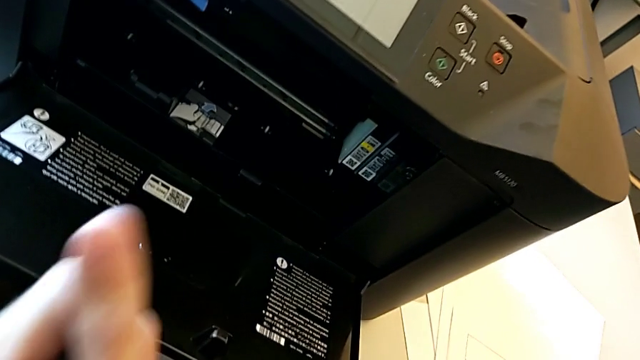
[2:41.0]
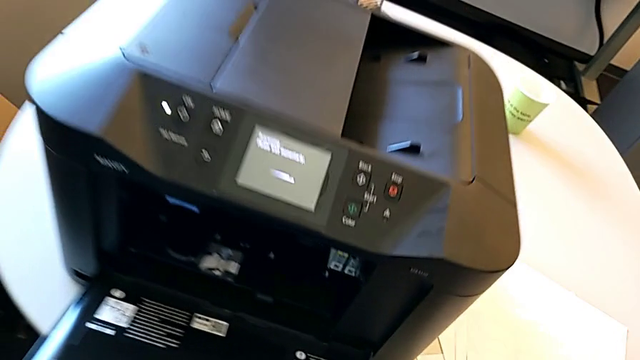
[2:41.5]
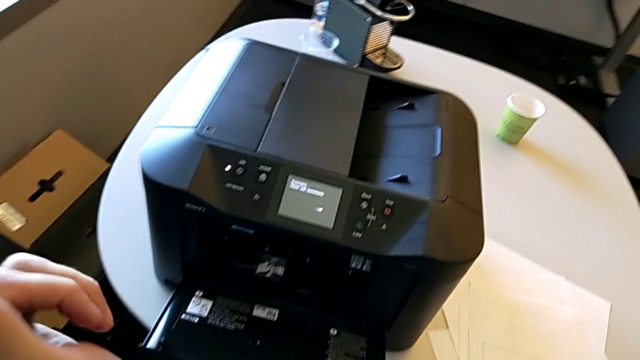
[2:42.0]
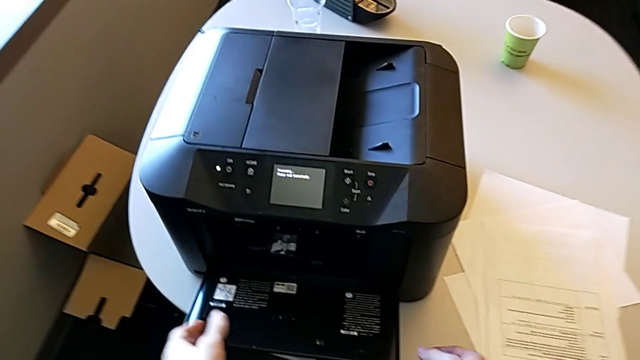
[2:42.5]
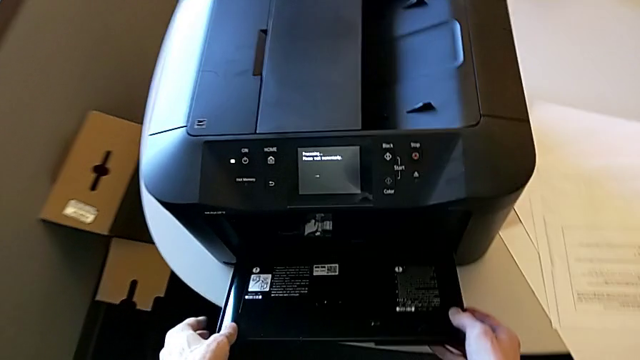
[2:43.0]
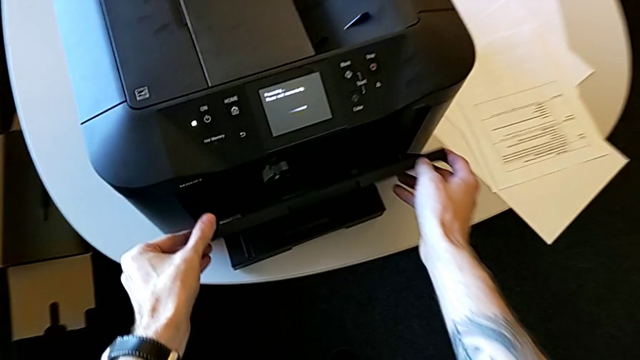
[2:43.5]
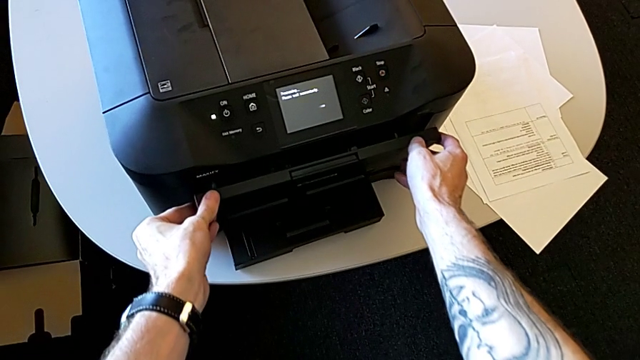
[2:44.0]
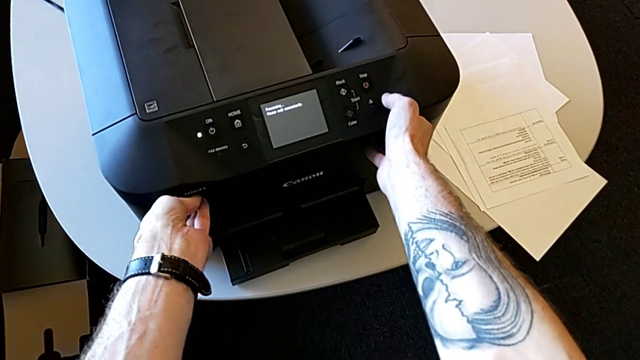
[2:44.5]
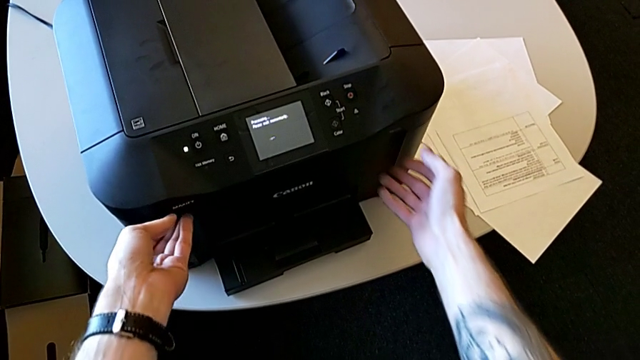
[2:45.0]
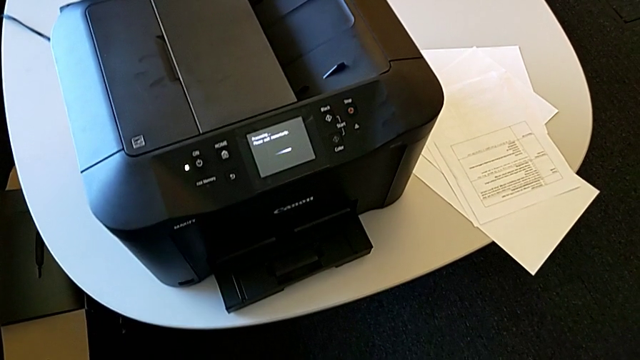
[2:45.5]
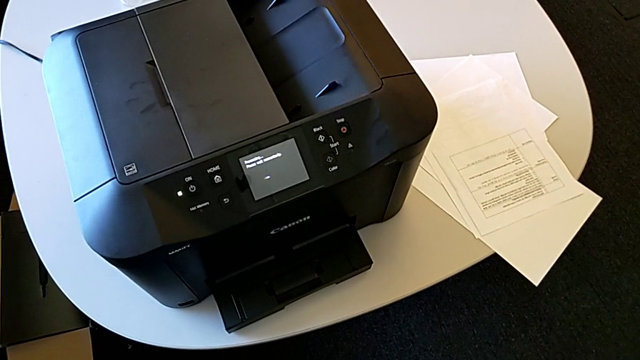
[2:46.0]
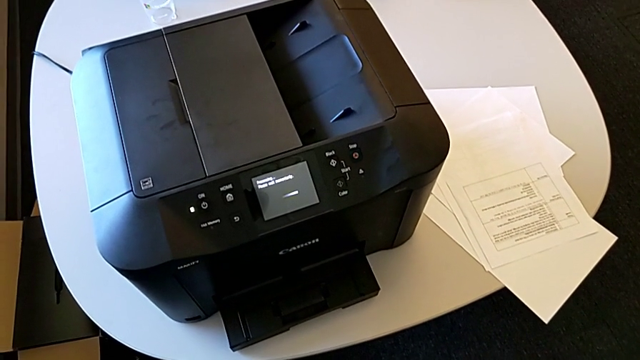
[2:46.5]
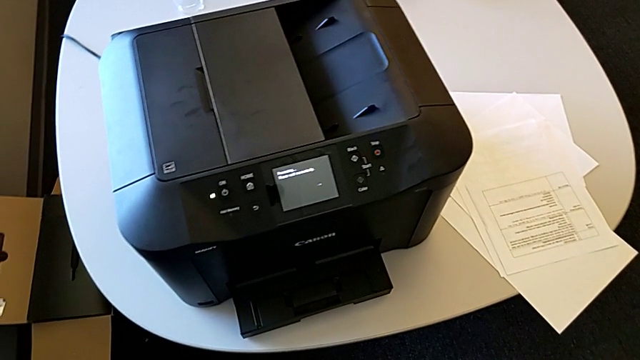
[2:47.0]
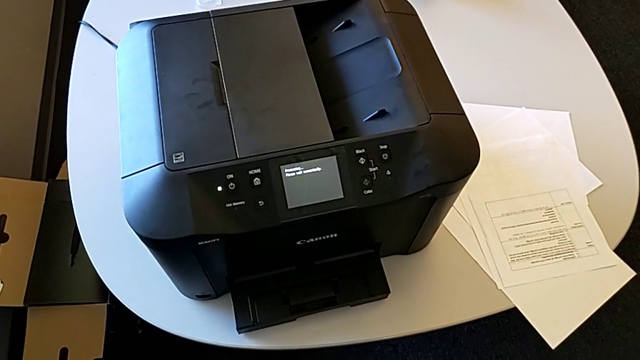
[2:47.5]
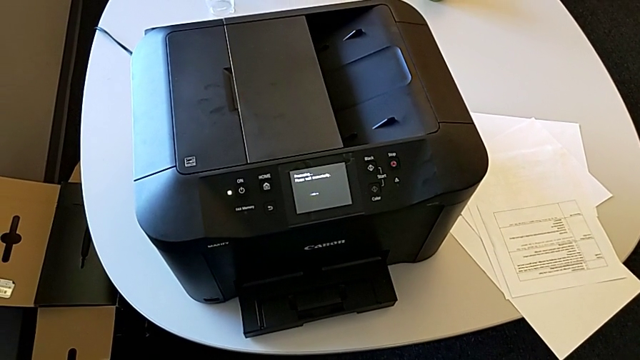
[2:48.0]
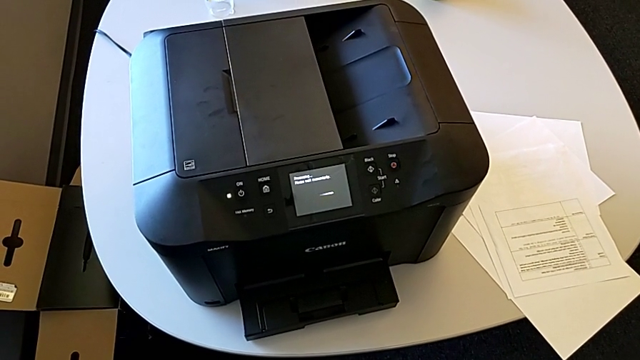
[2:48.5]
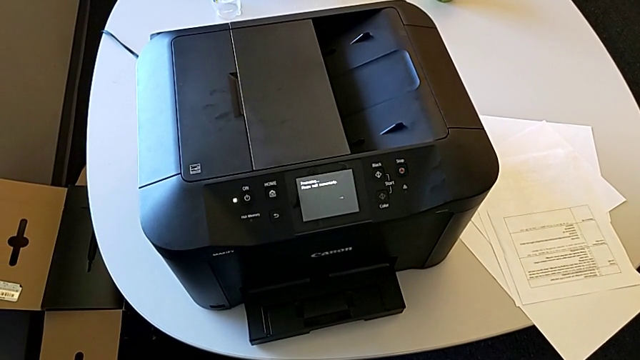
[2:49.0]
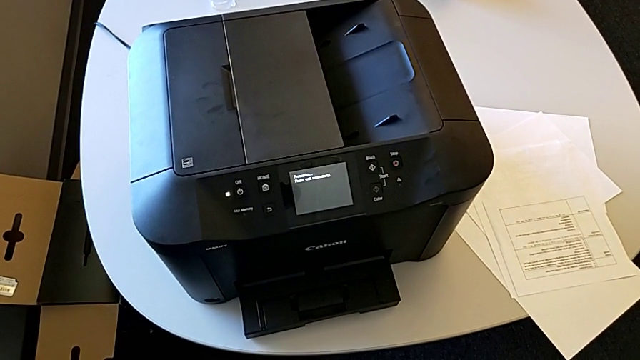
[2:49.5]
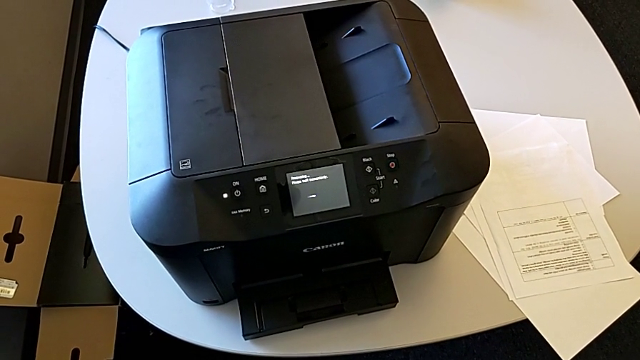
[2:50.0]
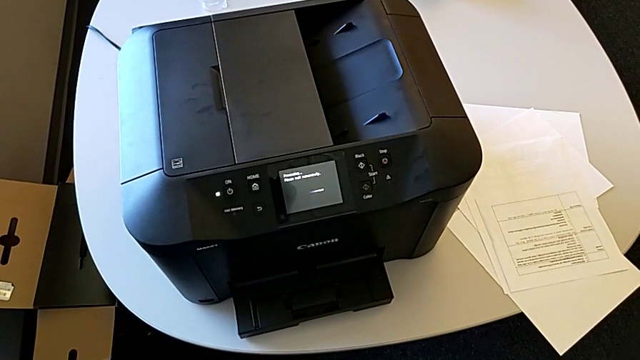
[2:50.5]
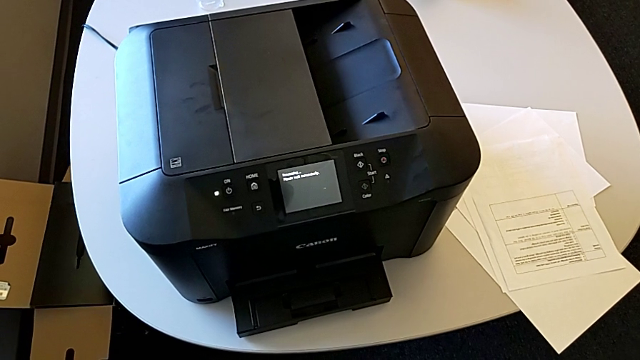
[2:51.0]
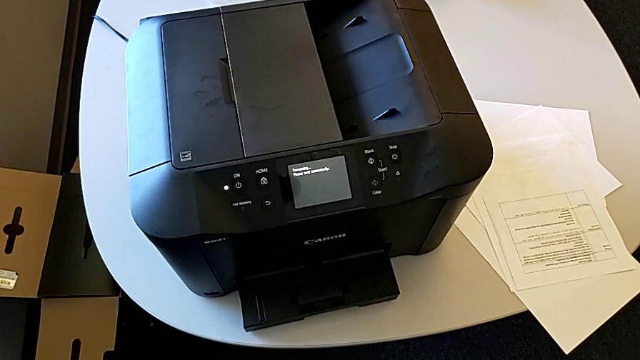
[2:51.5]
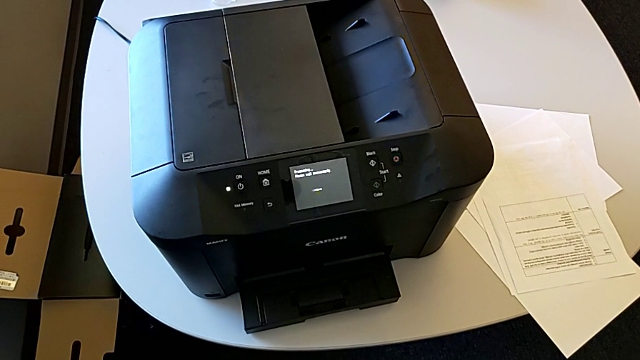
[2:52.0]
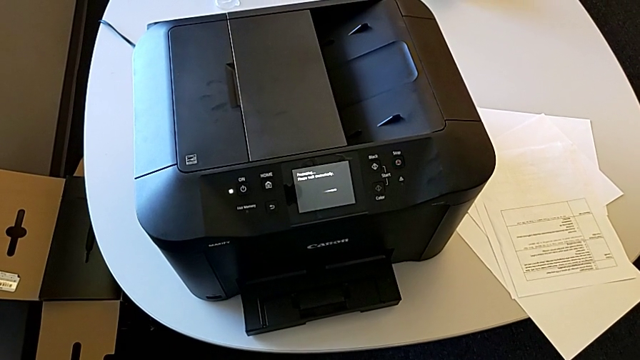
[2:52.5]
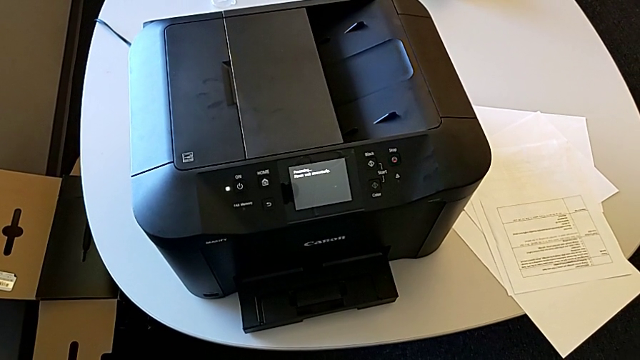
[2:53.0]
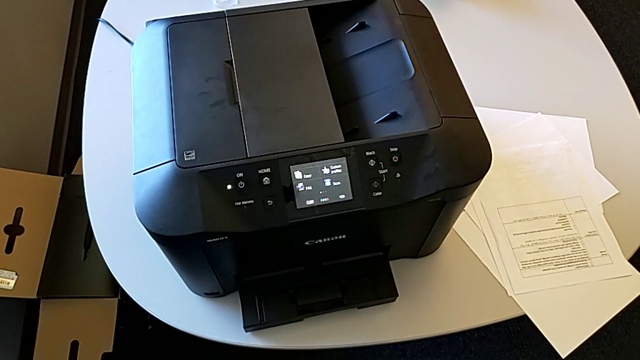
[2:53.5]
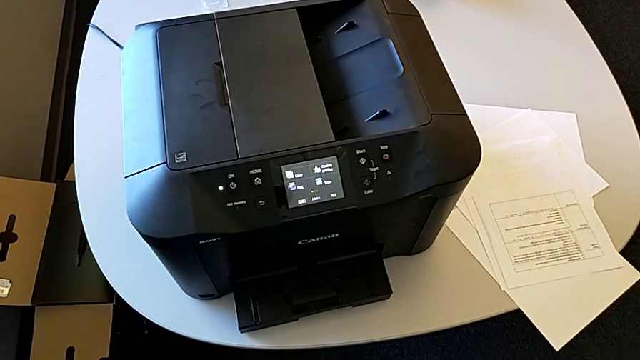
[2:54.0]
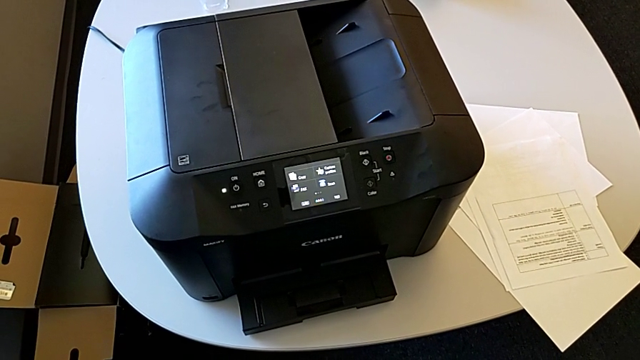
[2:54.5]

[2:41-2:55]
The camera wearer is inspecting the ink cartridges. They grab the cartridge gate and close it.

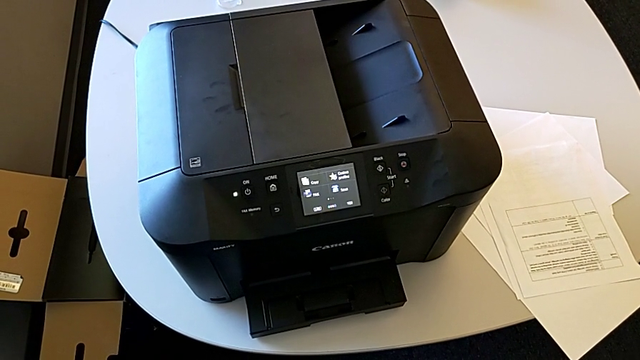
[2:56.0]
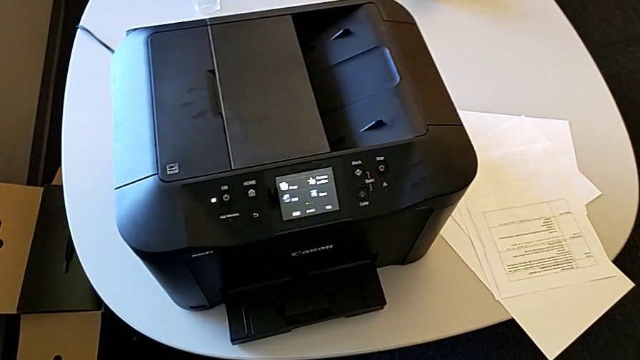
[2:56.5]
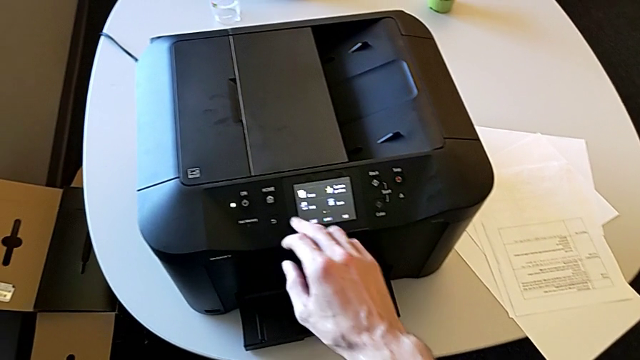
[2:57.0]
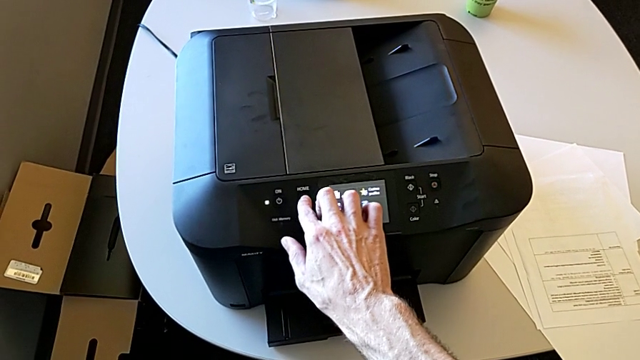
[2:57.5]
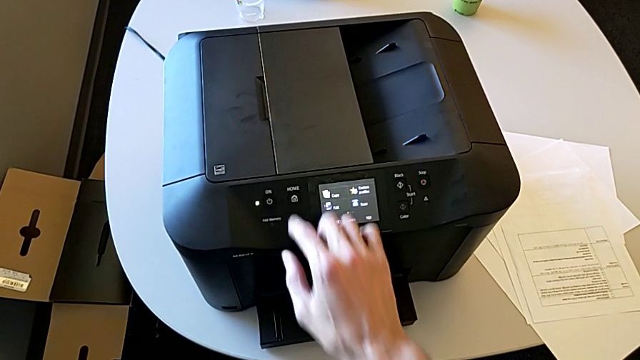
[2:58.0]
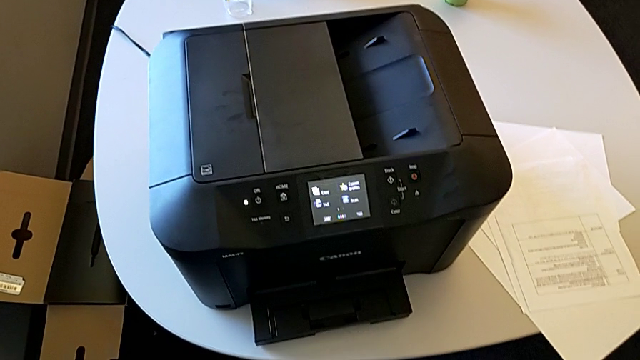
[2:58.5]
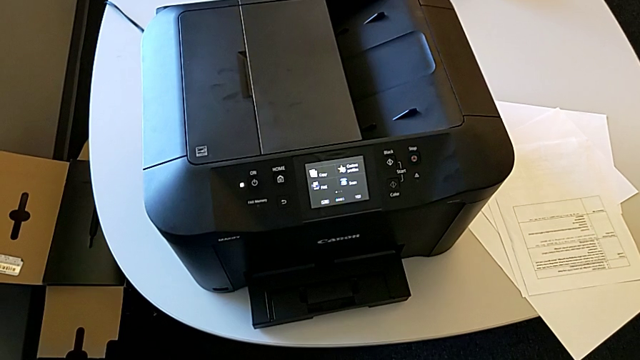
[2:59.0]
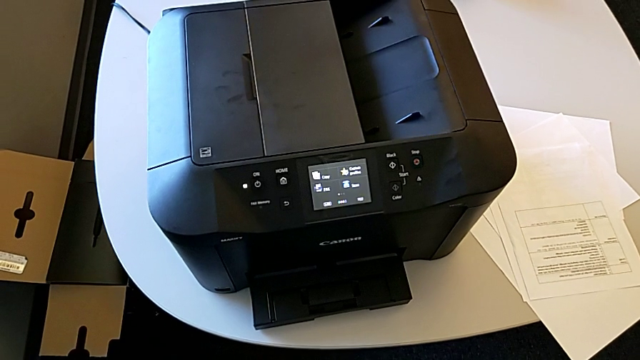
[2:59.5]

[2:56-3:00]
The camera wearer presses the printer's home button. They press the left button.
